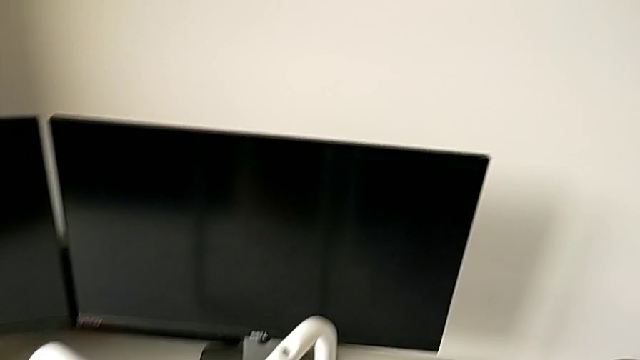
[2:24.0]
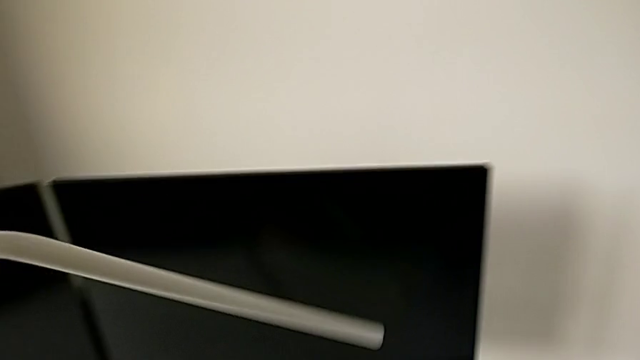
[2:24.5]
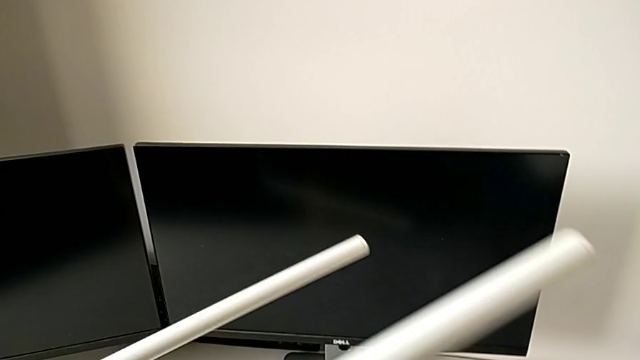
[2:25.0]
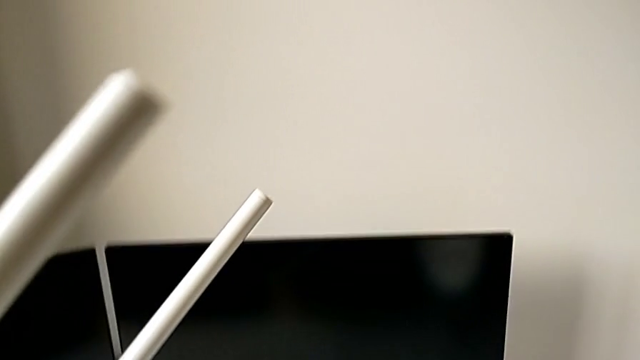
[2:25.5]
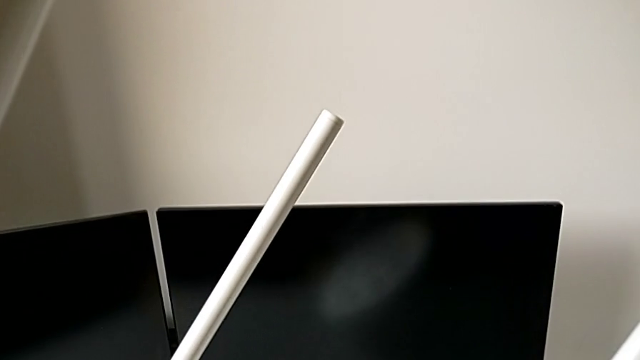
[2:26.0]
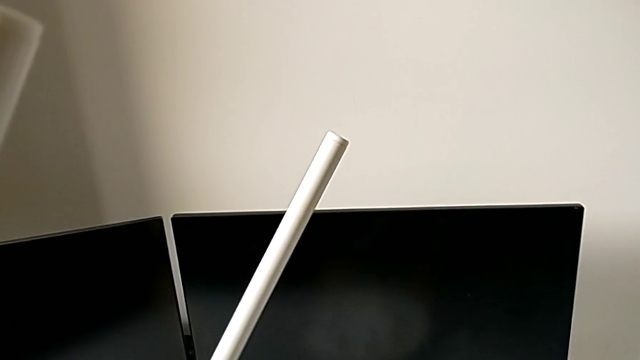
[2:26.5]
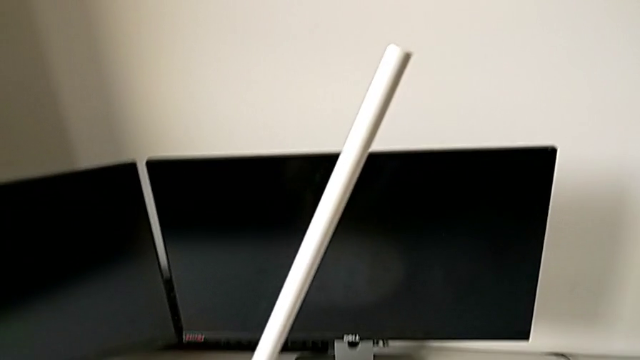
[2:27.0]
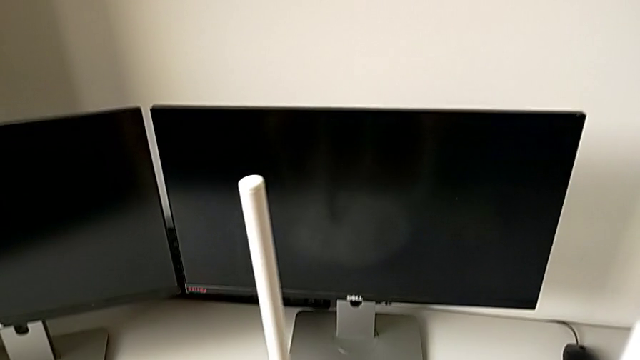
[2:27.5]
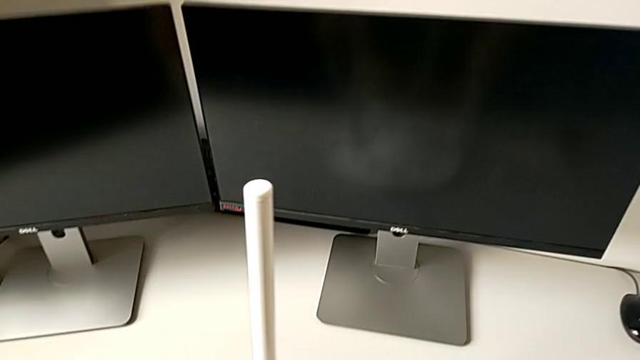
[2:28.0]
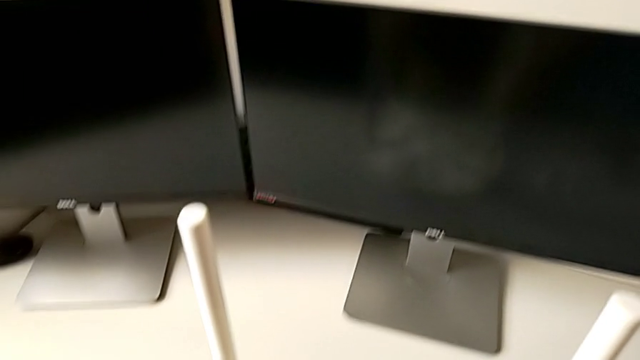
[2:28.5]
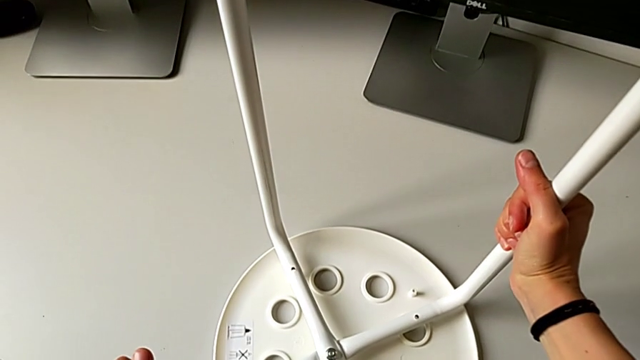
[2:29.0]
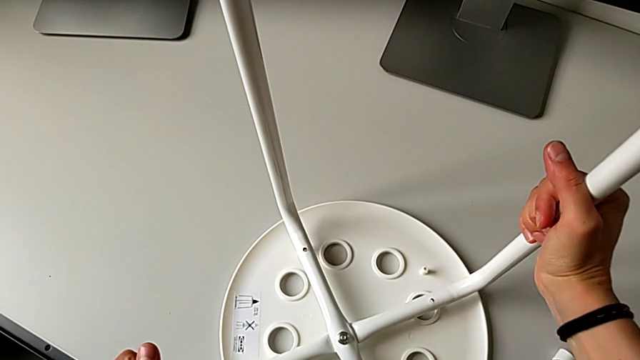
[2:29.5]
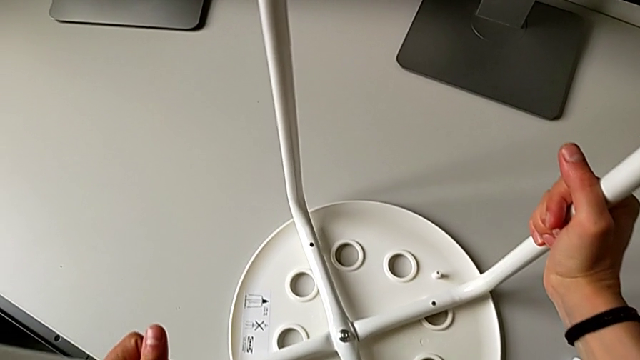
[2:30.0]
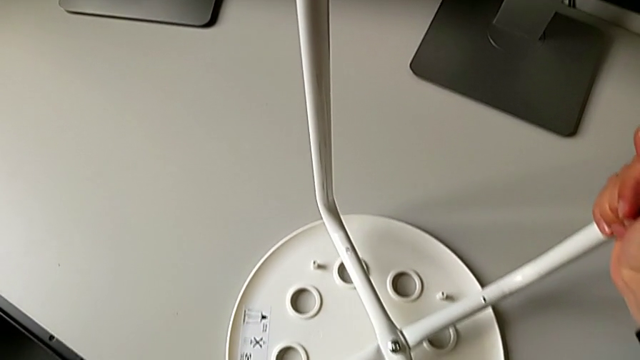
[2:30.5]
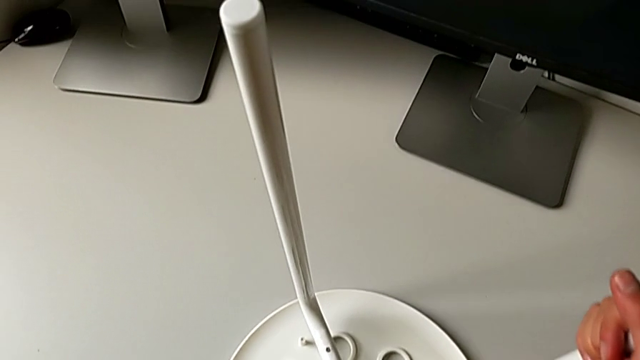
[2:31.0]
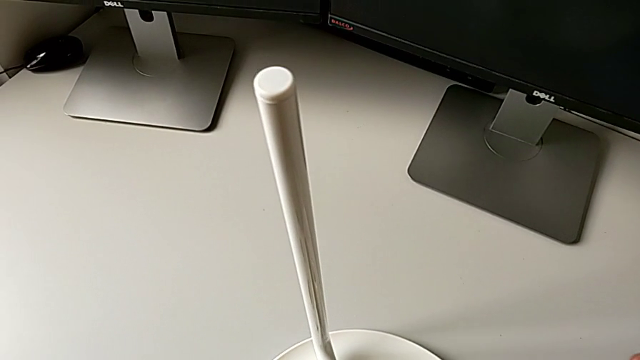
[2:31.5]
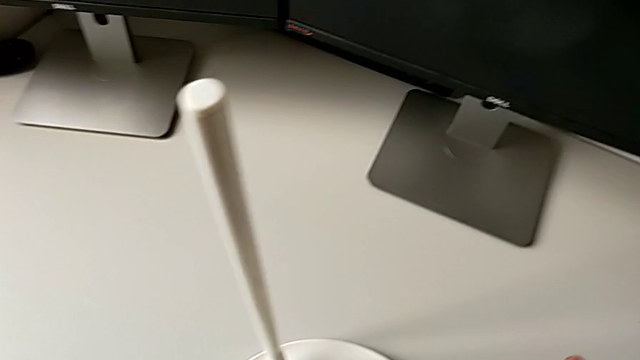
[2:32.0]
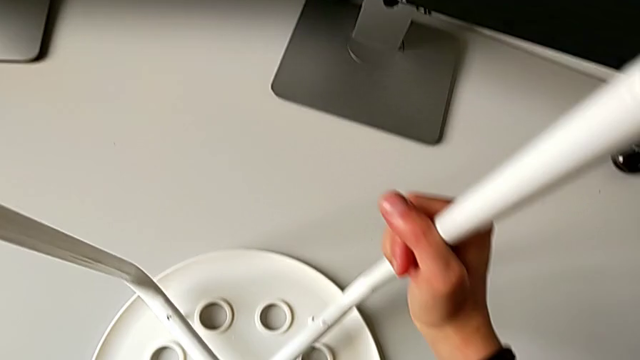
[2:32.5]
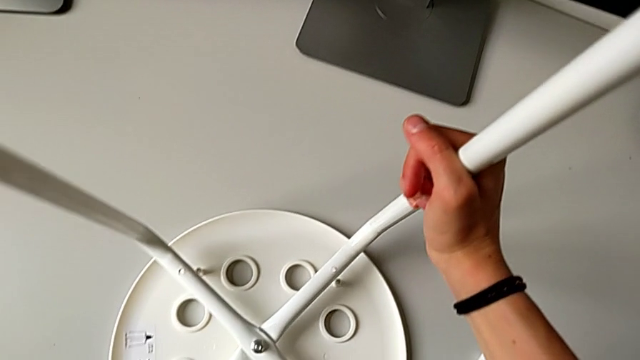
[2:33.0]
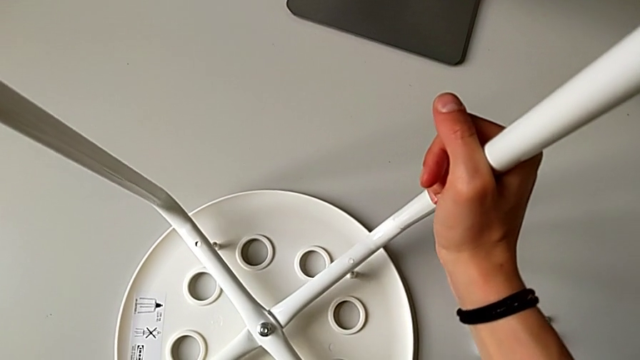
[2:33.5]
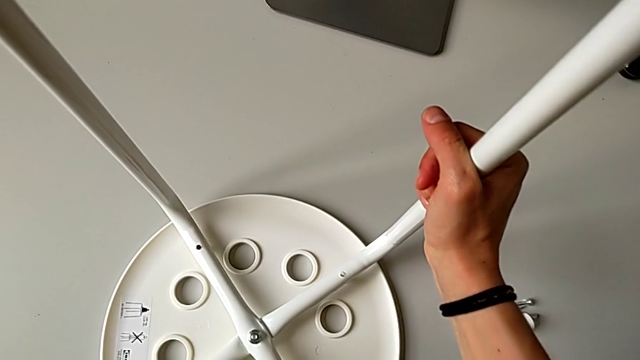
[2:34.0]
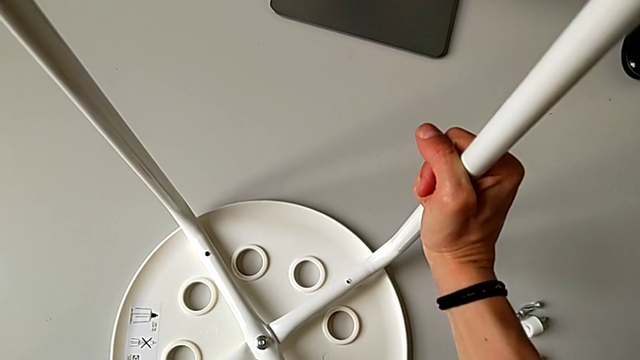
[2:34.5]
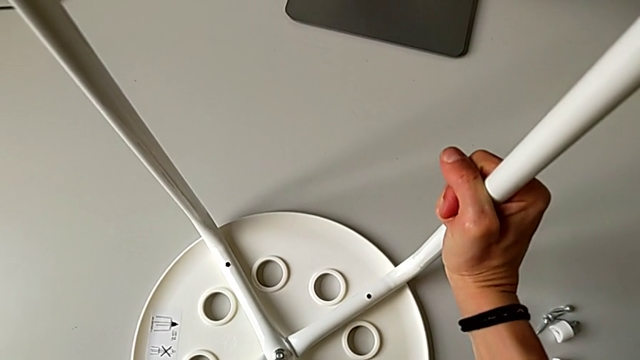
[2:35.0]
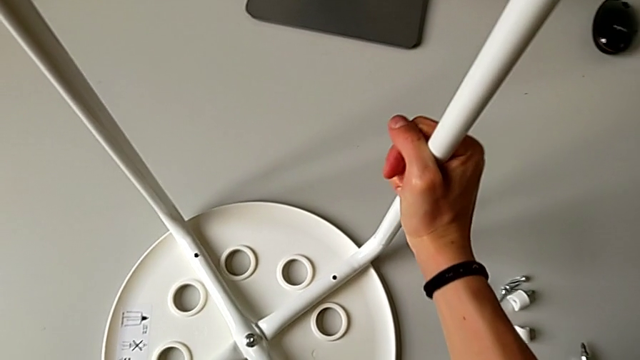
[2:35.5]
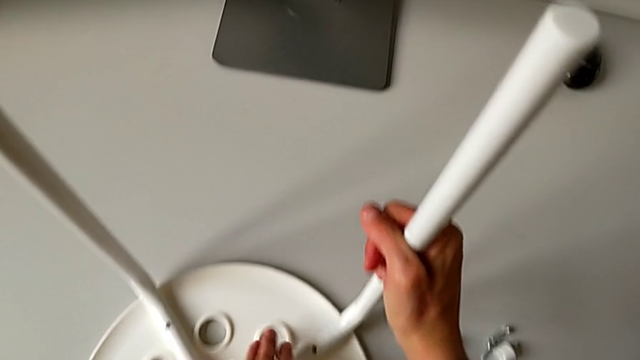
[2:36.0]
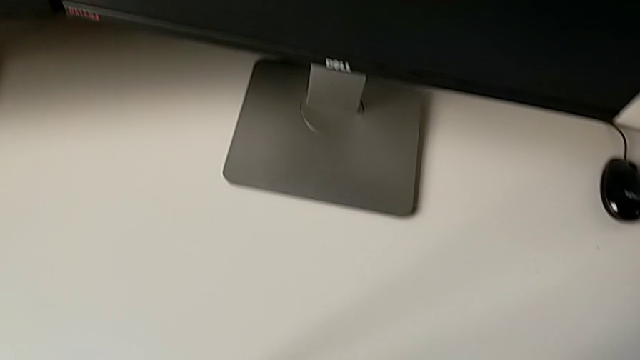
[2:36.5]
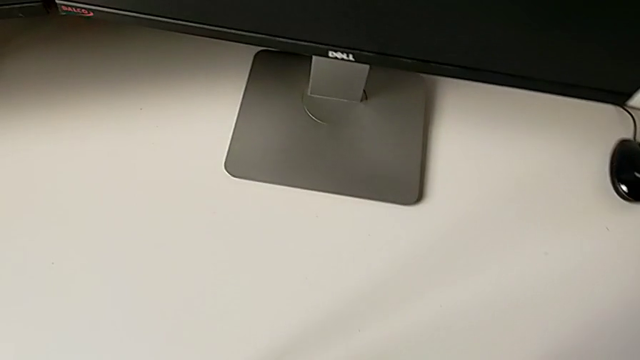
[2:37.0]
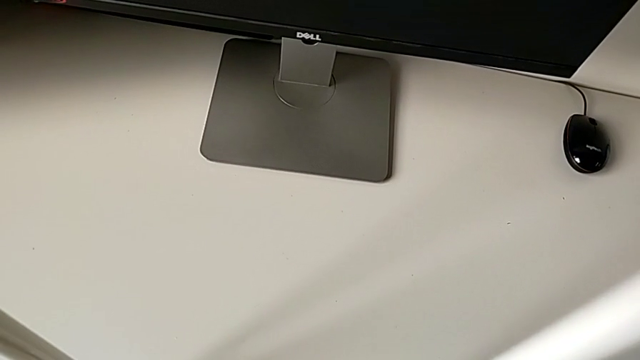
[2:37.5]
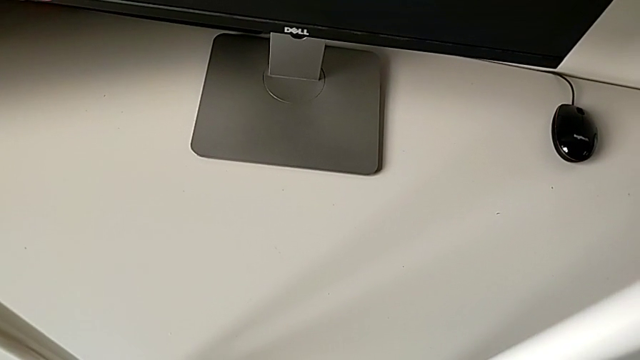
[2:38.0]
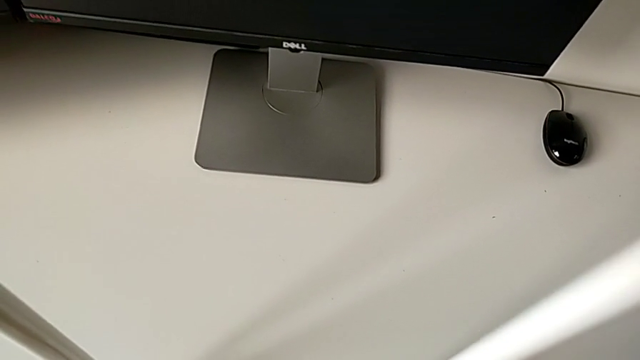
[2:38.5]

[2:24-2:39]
The camera wearer is assembling the legs with the seat. They keep rotating the leg with the left hand, place the seat with the right hand and begin to align the leg.

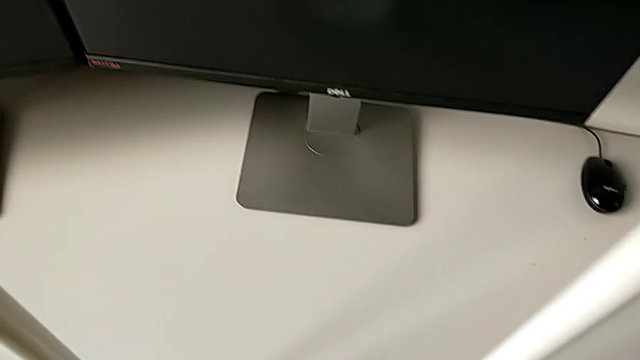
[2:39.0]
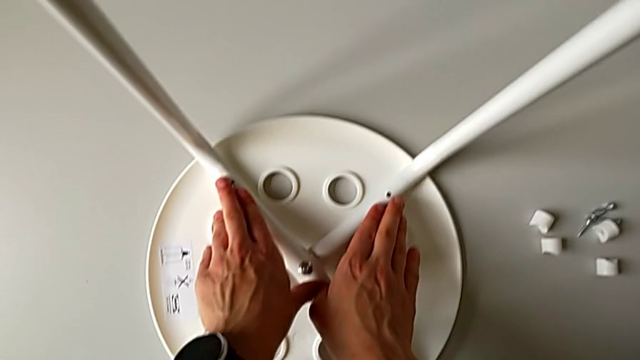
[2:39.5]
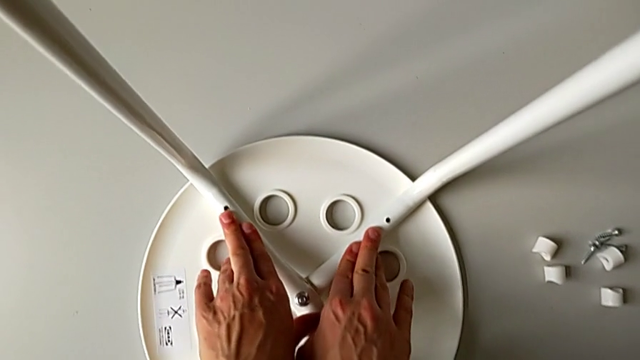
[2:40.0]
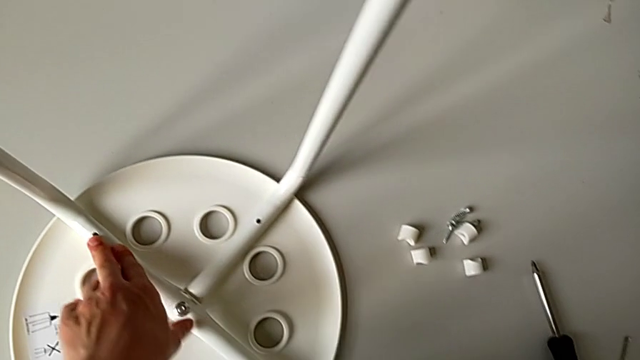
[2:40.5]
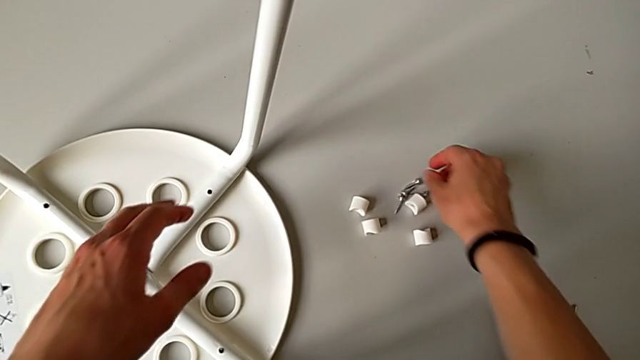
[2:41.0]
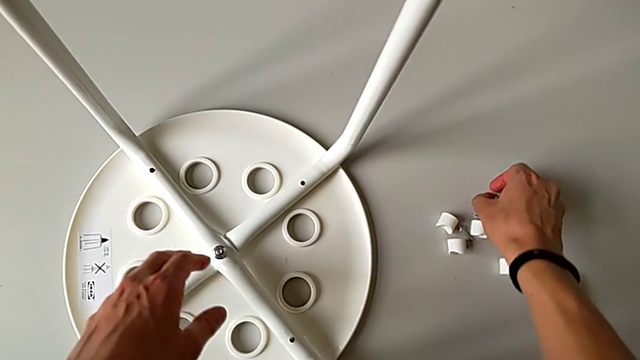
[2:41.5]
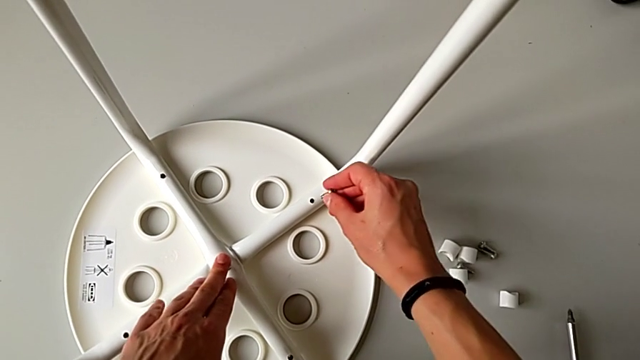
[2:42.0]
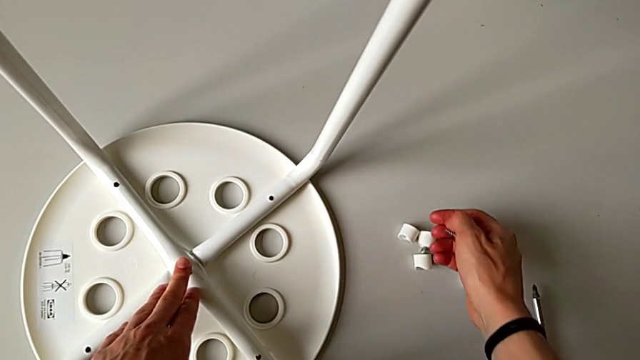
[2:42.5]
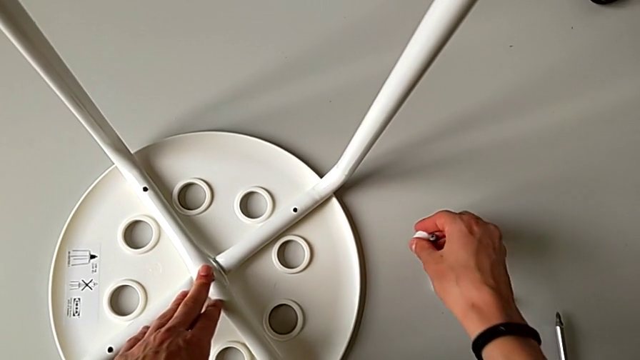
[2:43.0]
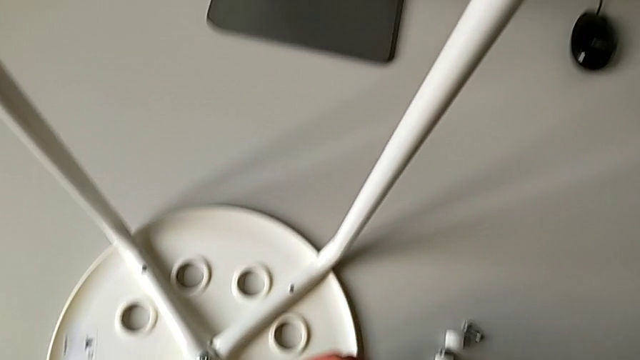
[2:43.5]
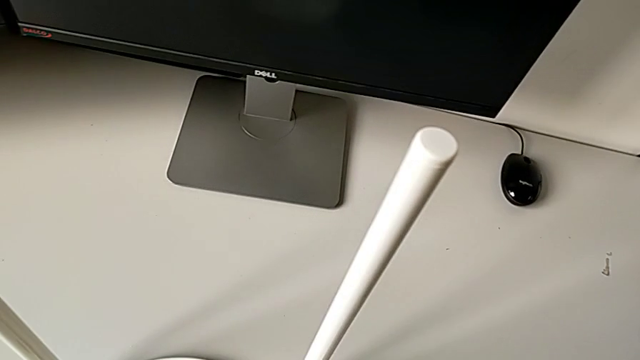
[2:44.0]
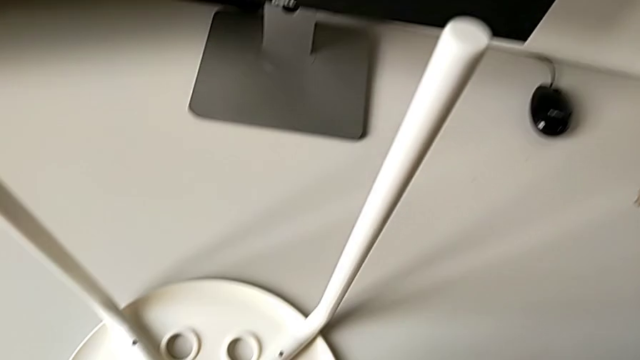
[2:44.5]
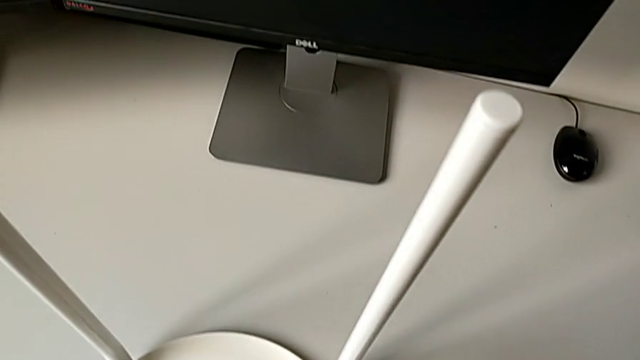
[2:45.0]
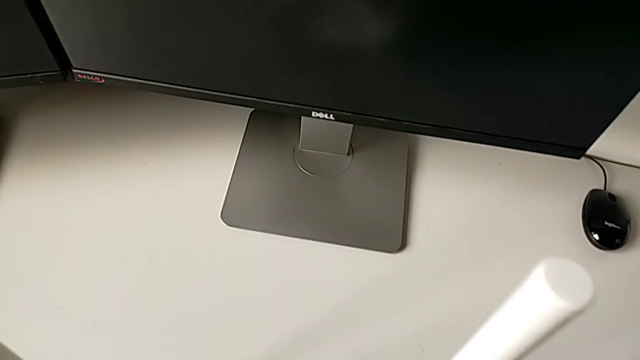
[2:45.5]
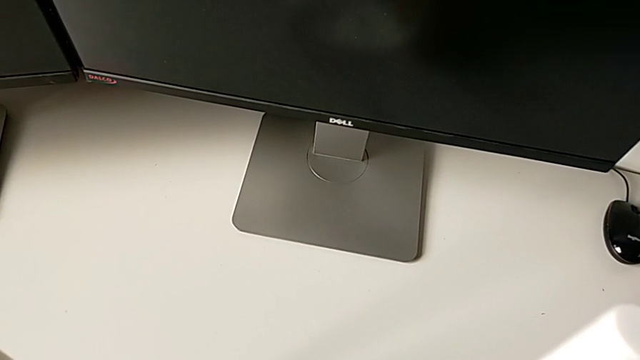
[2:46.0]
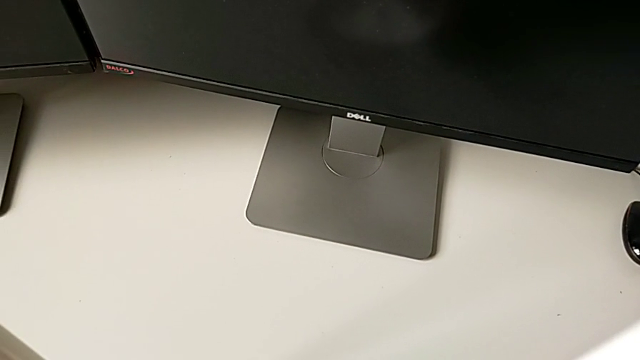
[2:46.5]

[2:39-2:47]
The camera wearer is assembling the legs with the seat. They grab the screw and grab the washer twice.
